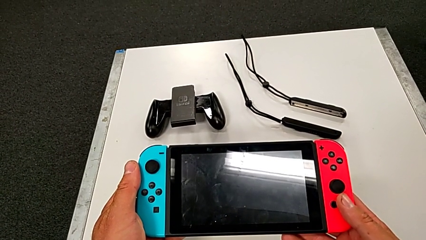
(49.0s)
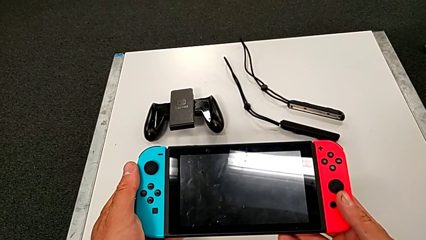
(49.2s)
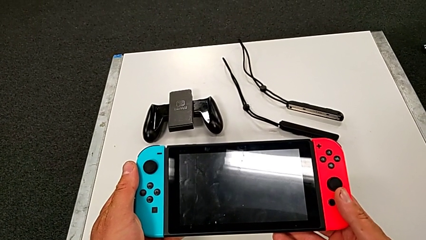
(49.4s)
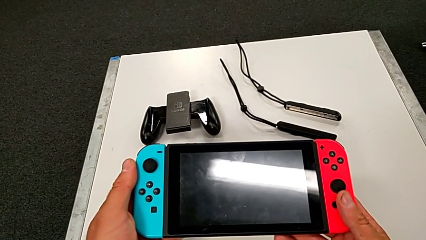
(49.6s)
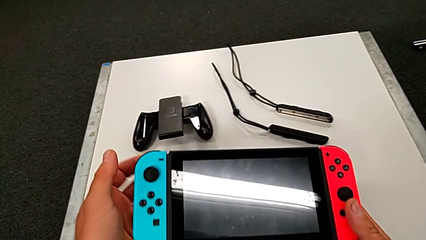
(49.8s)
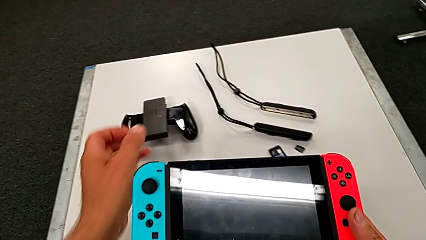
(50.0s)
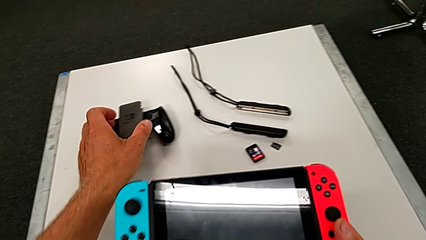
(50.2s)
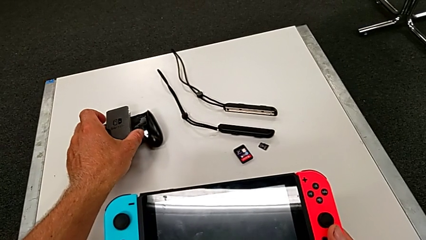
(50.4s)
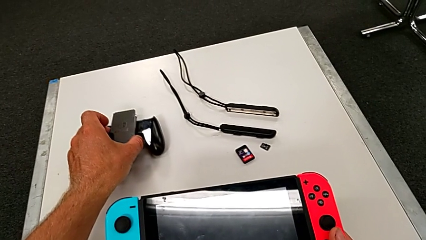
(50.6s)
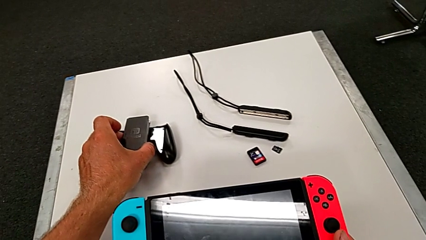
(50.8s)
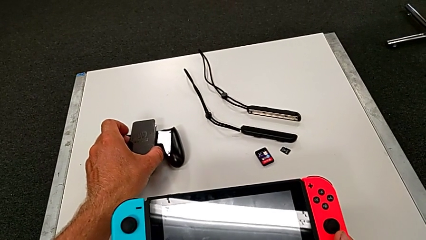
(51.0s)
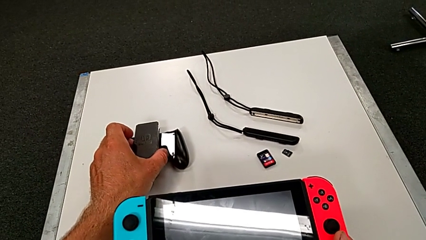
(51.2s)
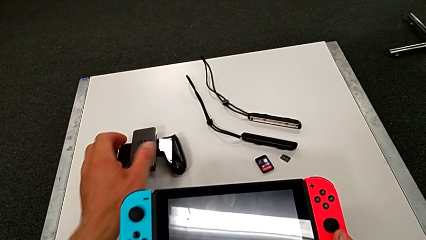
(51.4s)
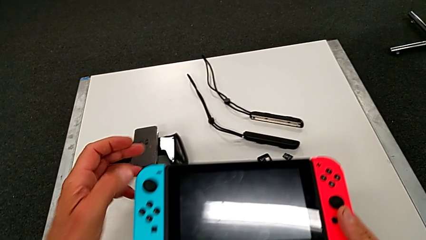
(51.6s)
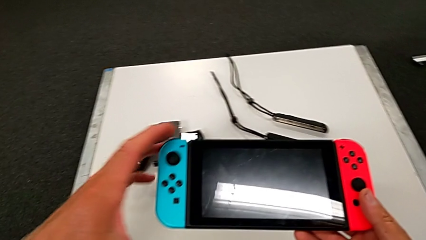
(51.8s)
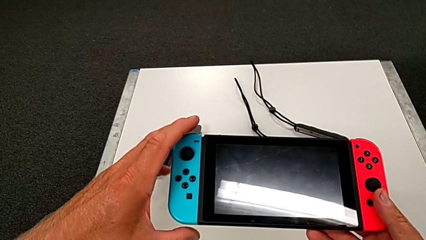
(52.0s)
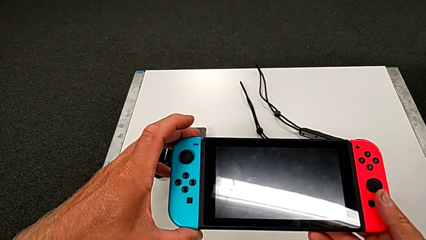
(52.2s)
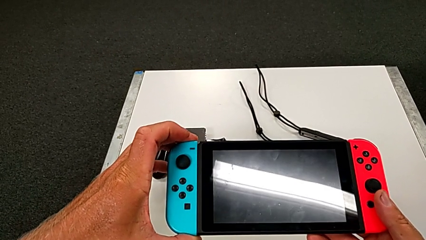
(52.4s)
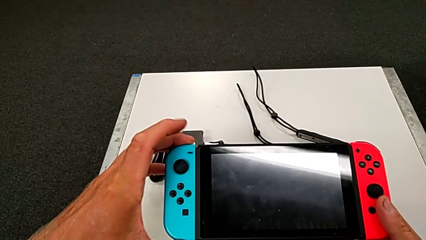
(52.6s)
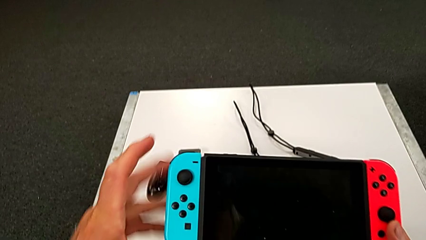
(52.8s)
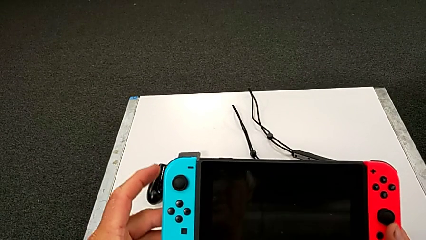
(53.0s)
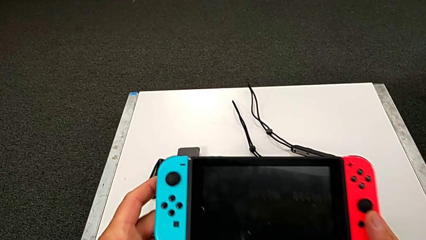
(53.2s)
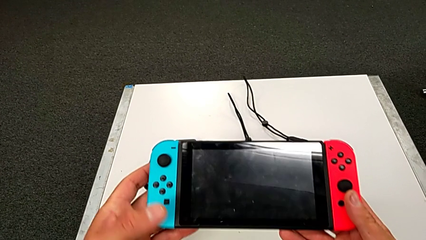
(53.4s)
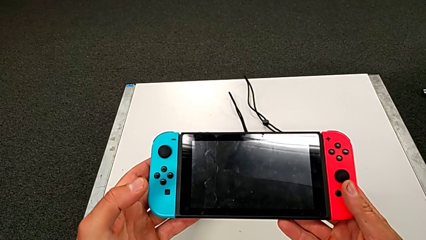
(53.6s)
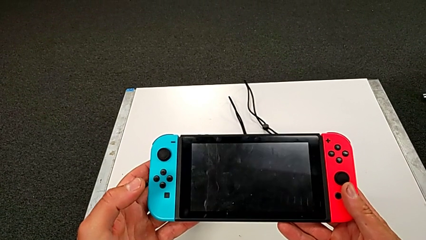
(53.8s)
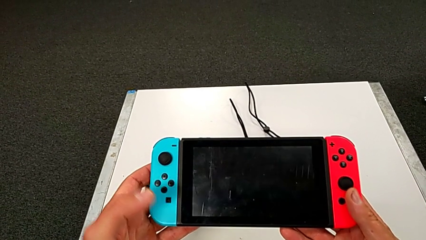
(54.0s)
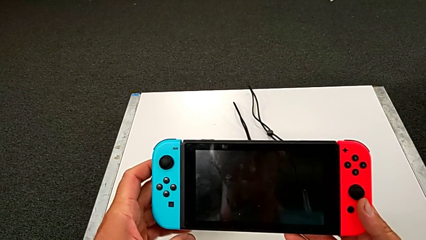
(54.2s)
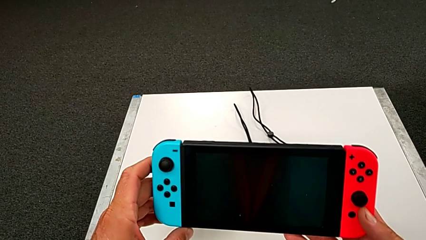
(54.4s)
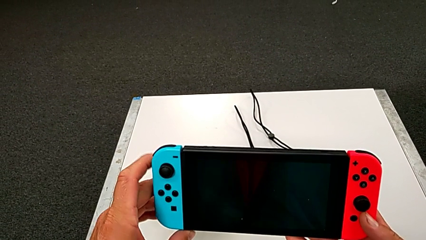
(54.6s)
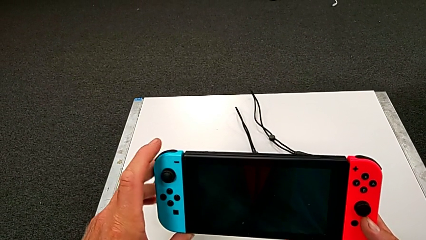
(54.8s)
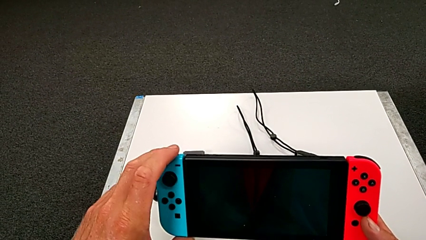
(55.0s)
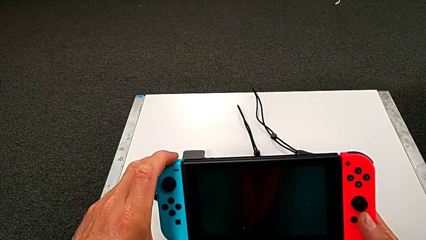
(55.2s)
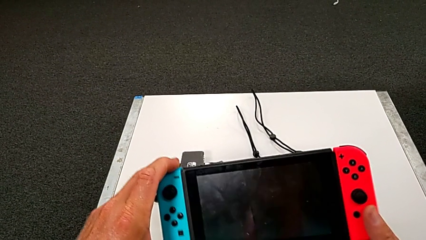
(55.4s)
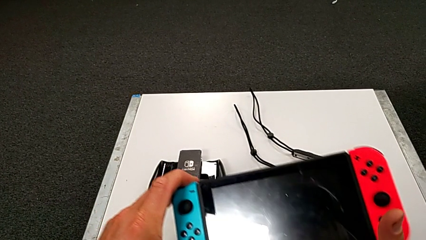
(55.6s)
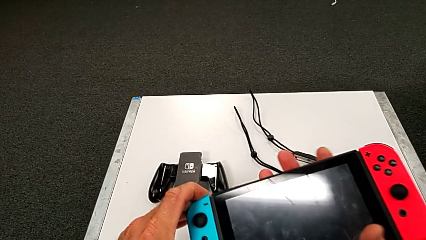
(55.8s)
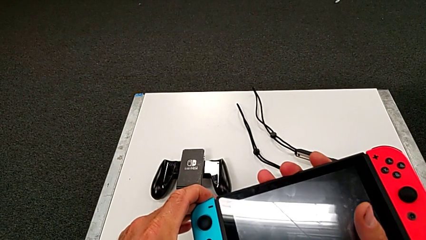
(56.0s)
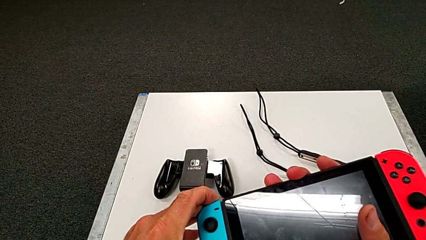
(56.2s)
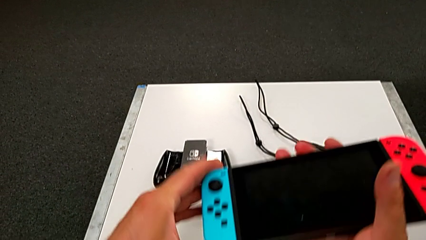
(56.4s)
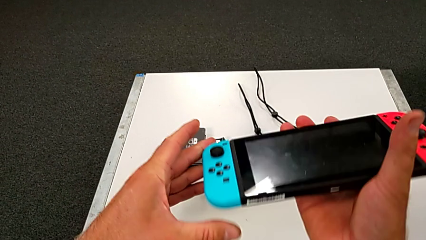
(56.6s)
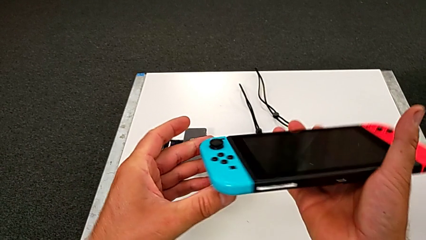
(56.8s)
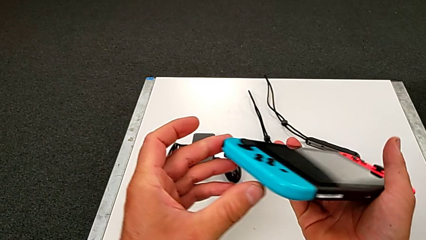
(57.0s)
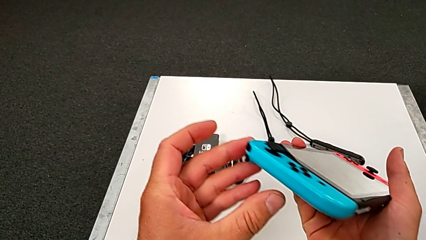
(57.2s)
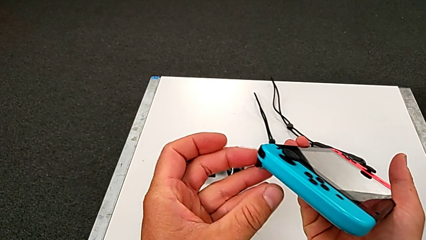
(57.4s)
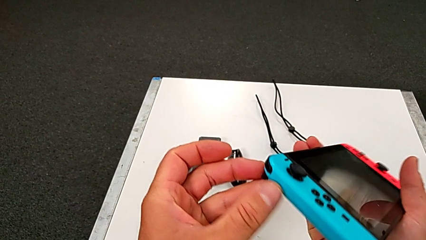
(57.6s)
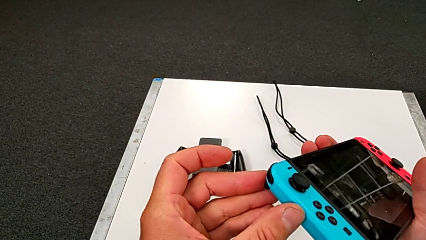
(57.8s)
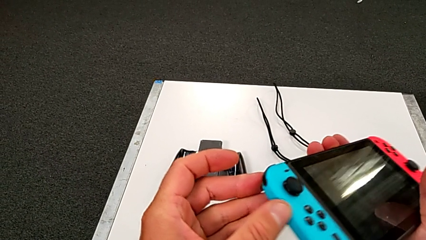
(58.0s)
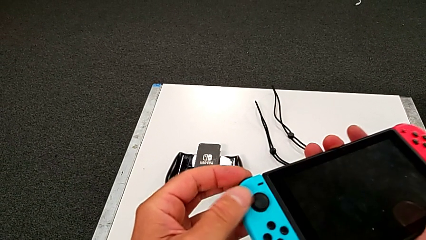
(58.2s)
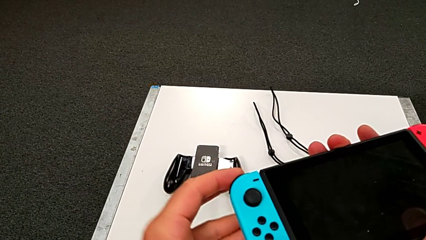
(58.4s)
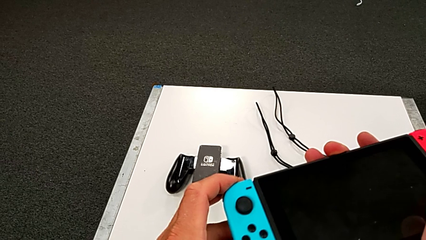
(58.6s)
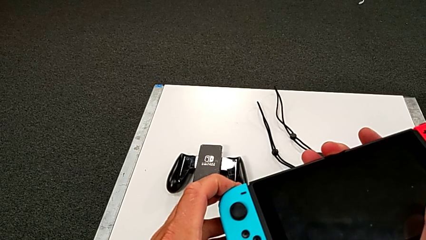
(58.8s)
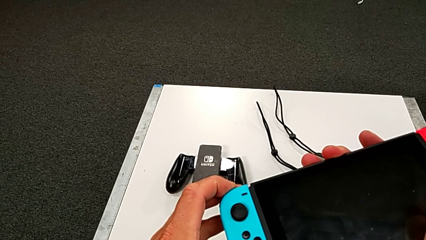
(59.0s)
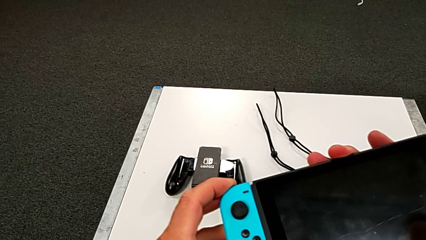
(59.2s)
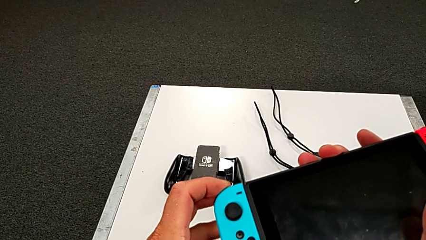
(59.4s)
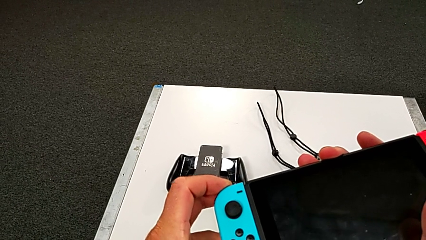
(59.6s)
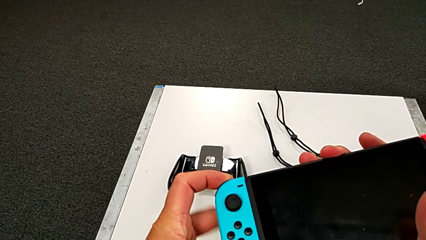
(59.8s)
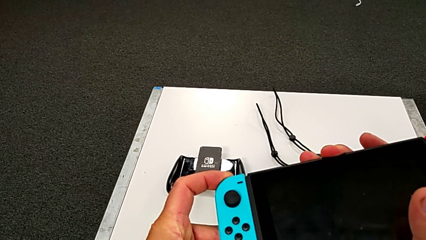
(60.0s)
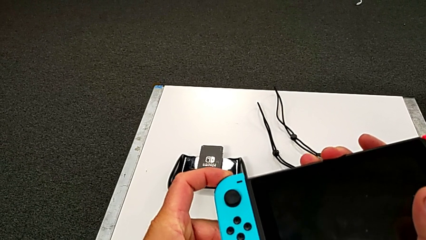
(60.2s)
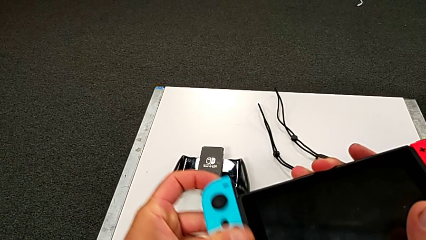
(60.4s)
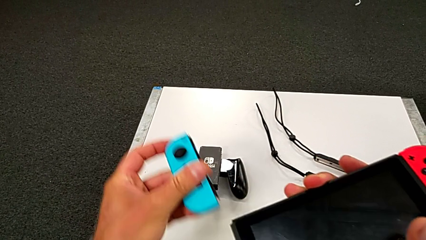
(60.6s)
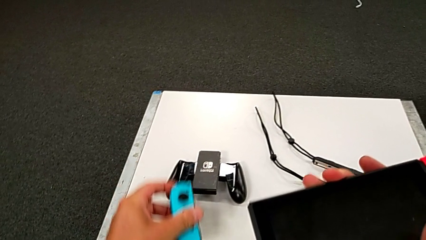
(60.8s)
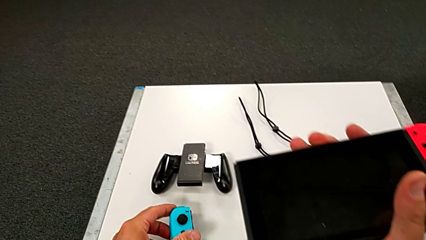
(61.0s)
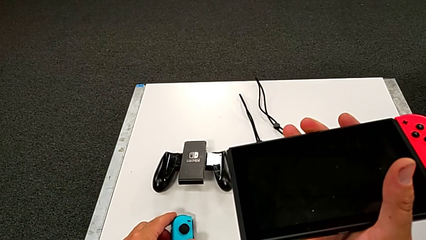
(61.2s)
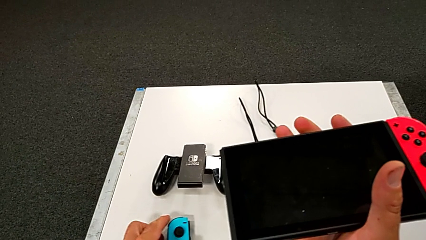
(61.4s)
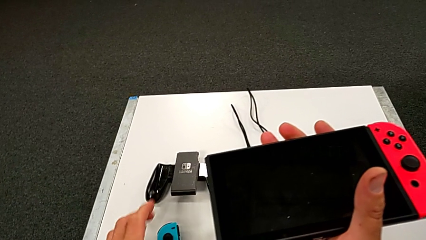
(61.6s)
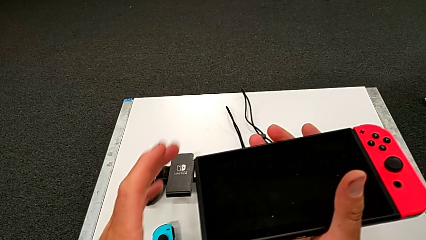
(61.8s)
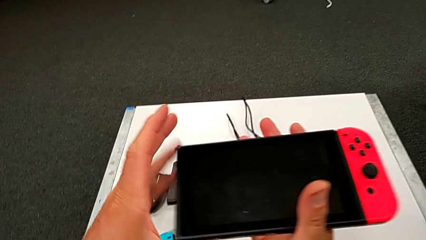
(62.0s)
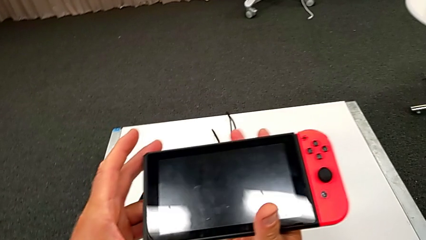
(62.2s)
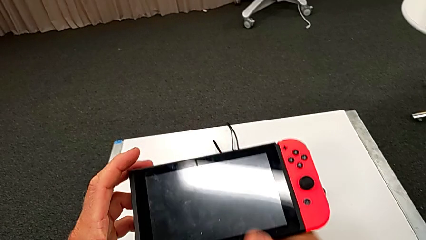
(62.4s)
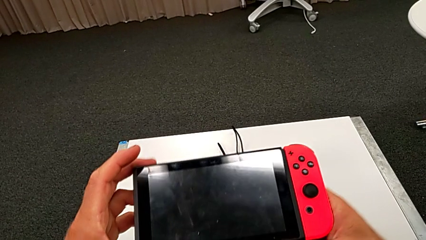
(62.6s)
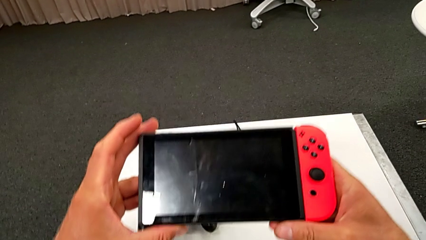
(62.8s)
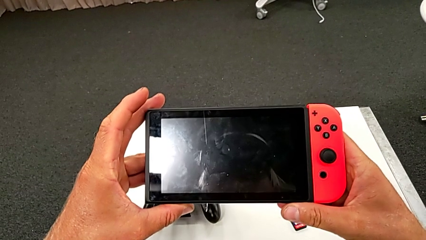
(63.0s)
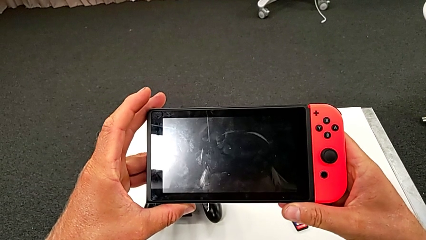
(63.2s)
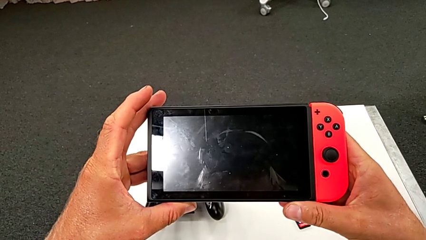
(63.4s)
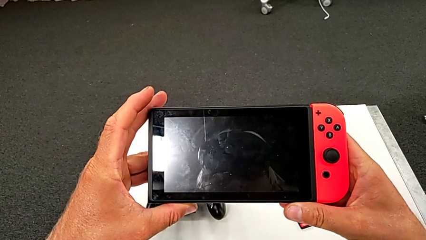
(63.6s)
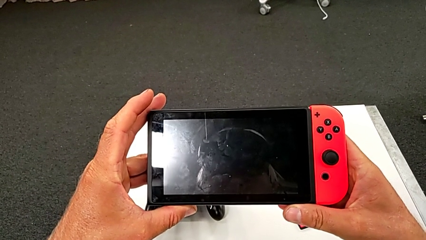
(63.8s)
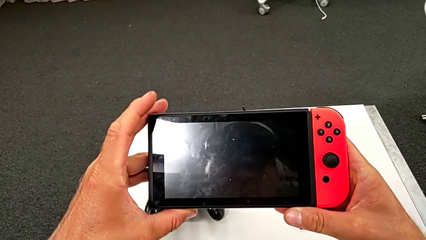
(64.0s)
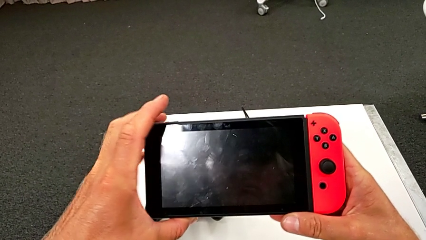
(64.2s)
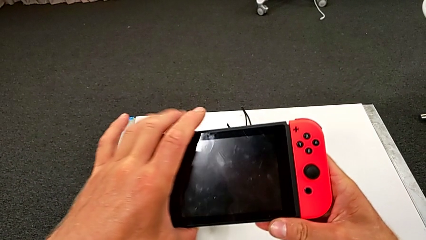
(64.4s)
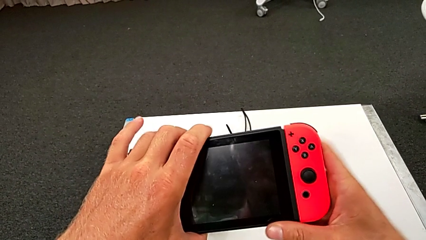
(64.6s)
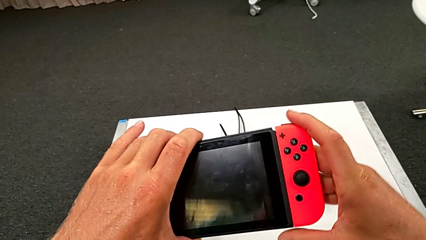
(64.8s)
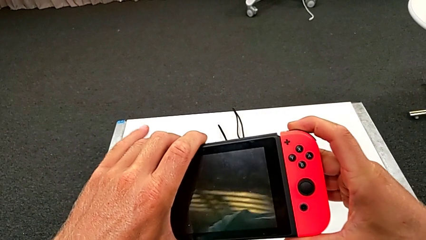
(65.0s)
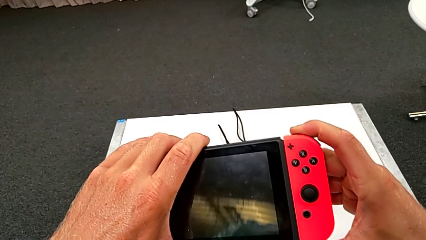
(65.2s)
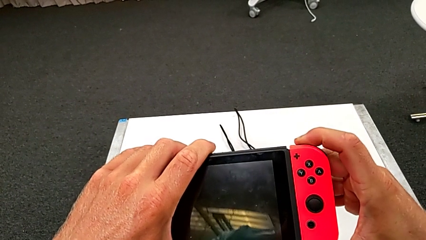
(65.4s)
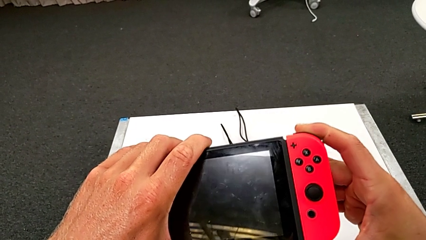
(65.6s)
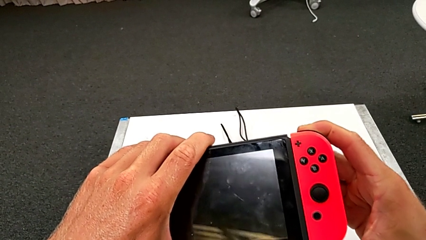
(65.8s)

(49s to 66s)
The camera wearer is exchanging both blue and red controllers on the pad. They inspect the black Nintendo Switch and disassemble the blue Joy-Con controller.
